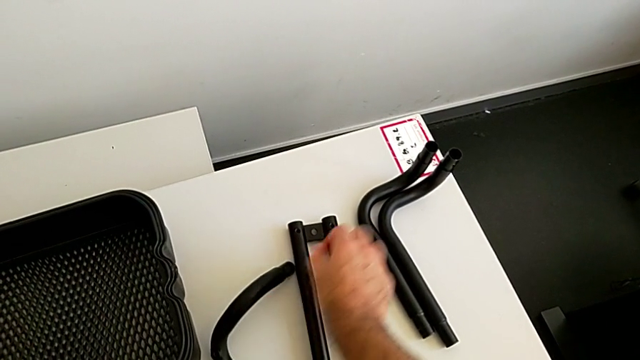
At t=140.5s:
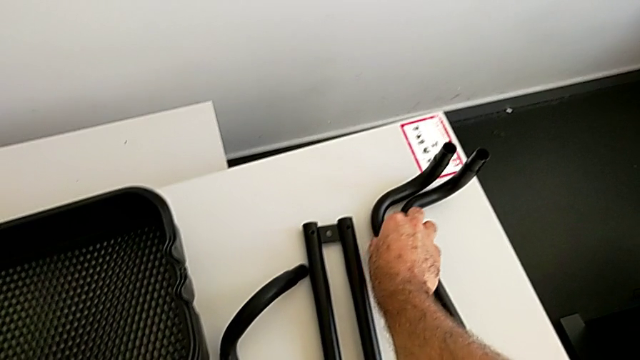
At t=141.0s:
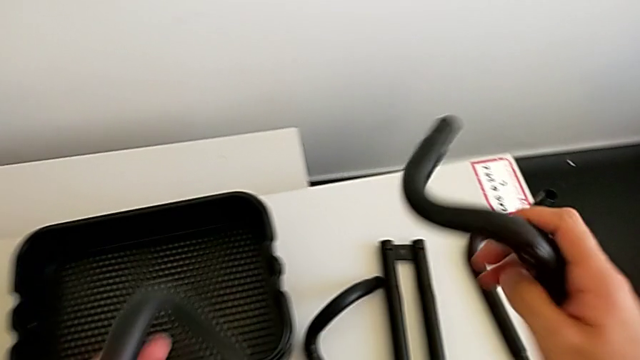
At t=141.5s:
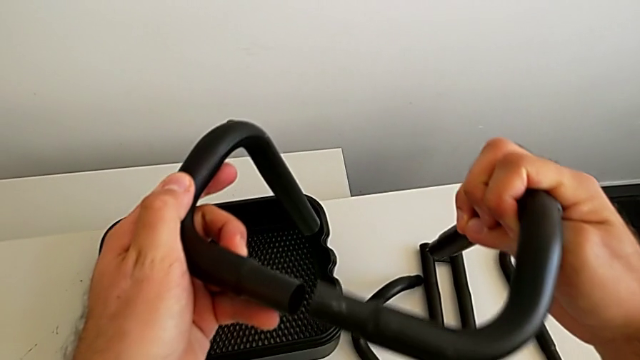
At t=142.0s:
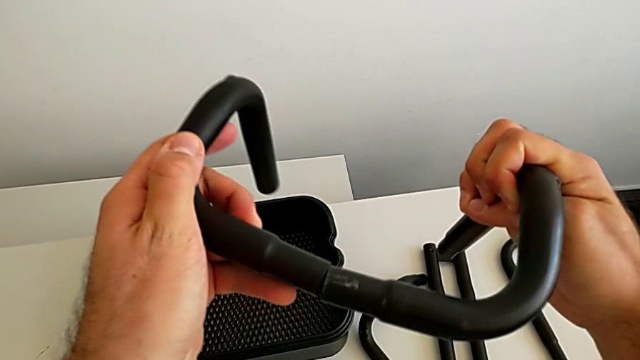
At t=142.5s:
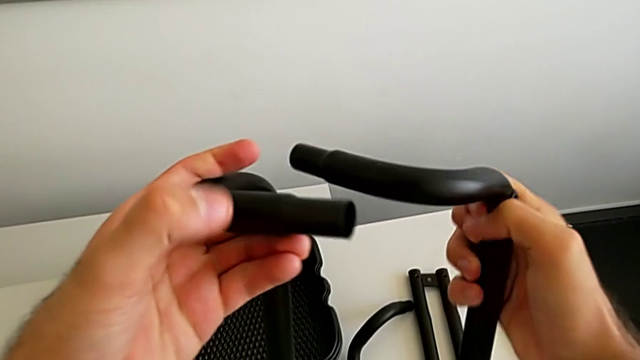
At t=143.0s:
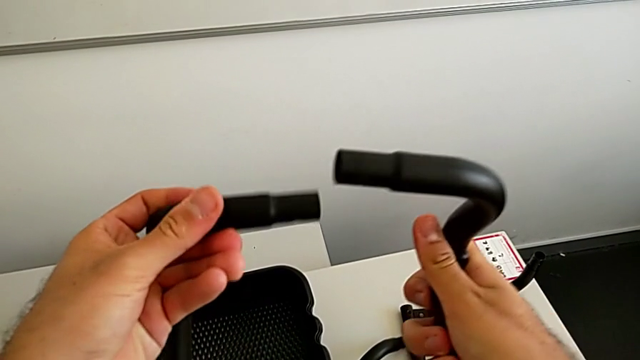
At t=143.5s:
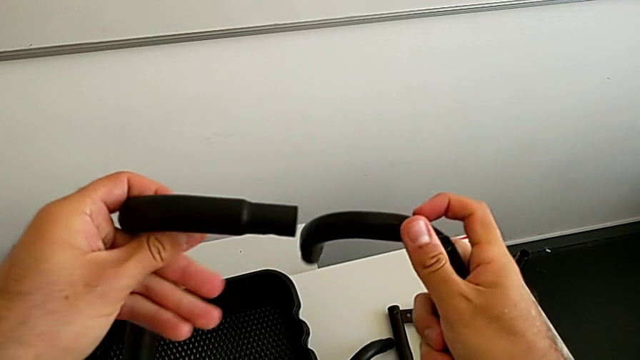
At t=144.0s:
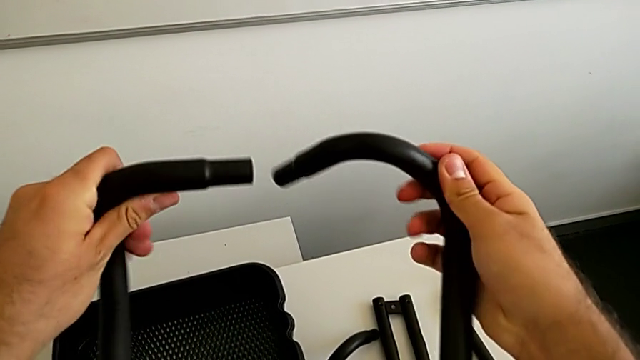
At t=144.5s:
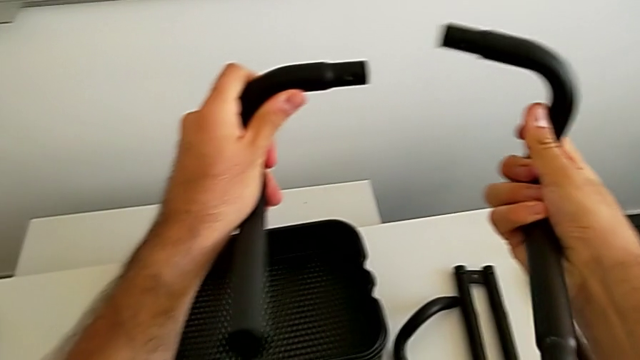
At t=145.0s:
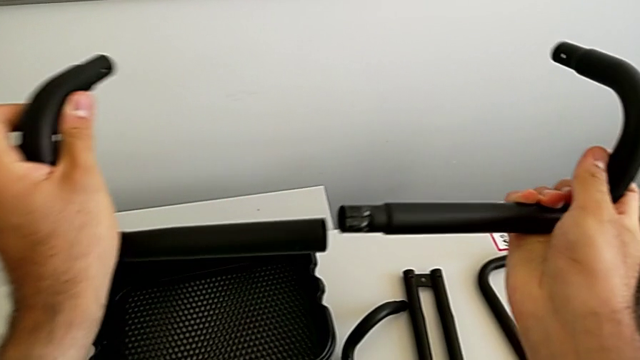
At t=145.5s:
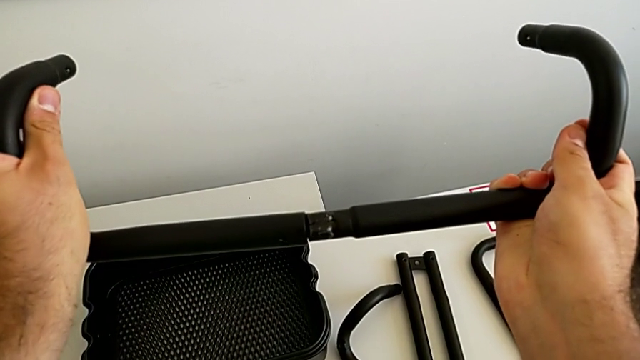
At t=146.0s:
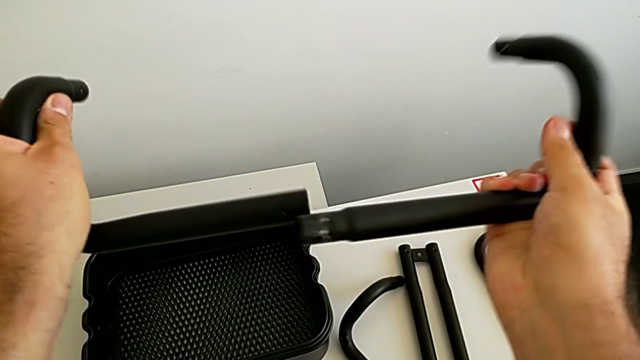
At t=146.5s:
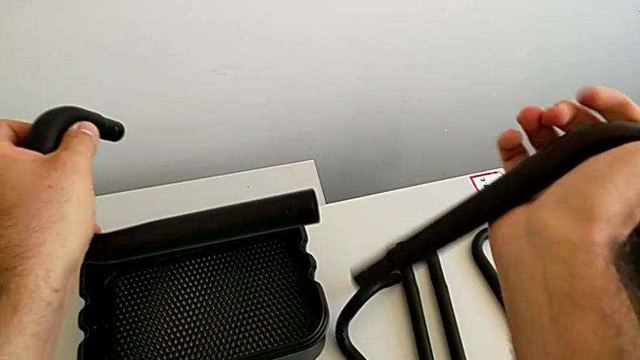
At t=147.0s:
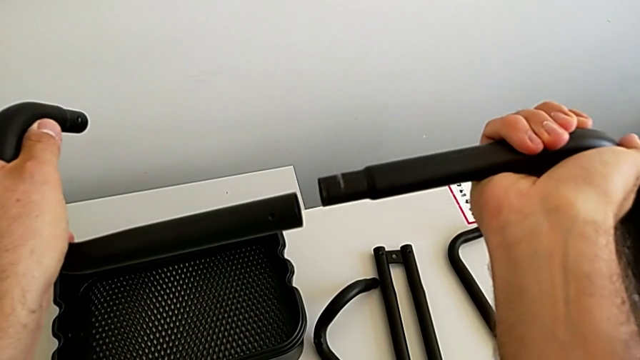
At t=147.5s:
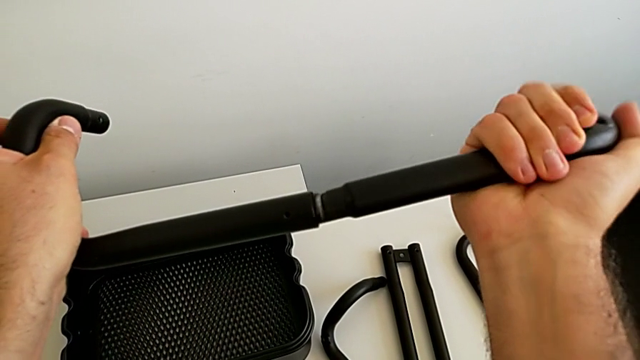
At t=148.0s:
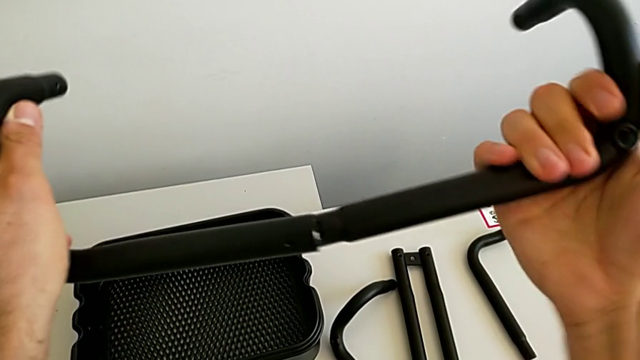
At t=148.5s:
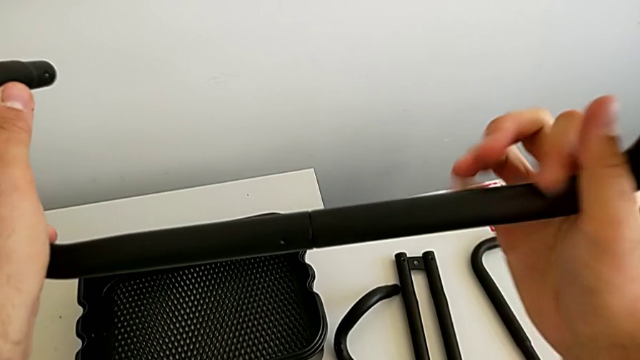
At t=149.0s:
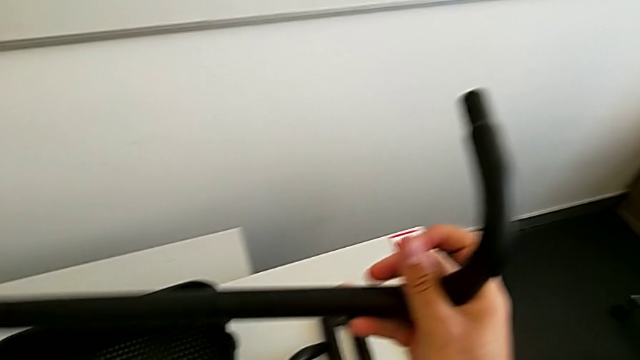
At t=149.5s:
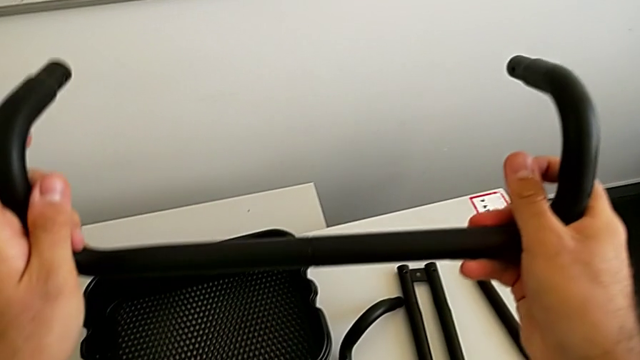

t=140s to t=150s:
The camera wearer is assembling the first base frame. They grab the right frame and wrongly assemble the half frame.

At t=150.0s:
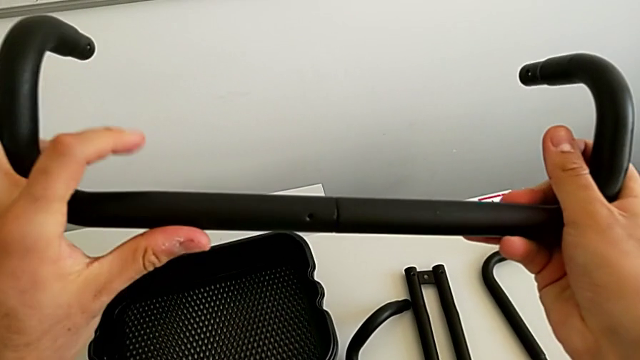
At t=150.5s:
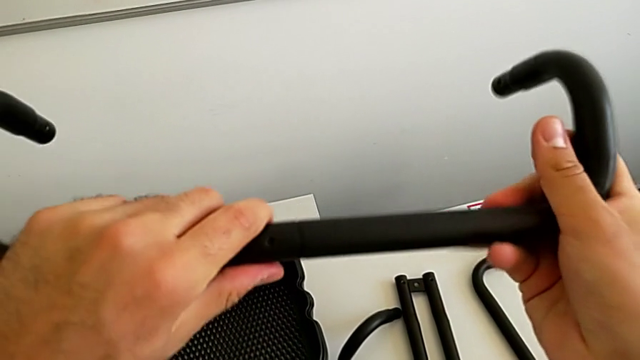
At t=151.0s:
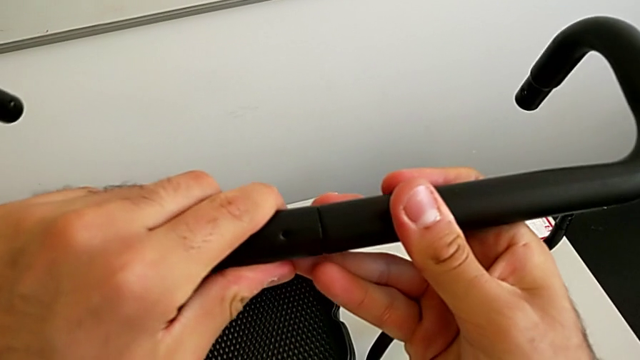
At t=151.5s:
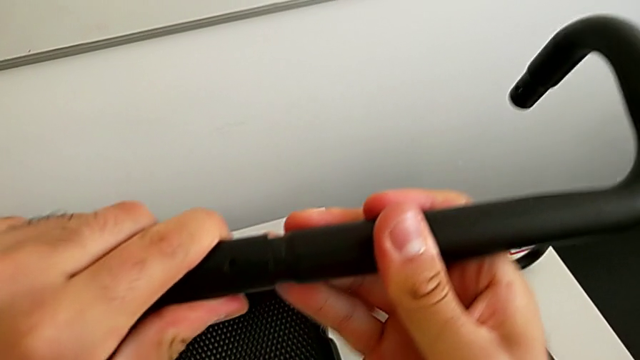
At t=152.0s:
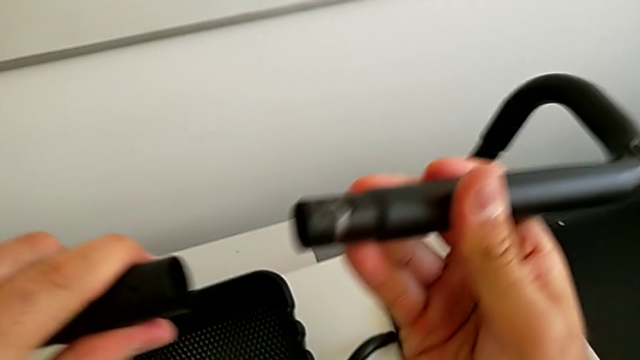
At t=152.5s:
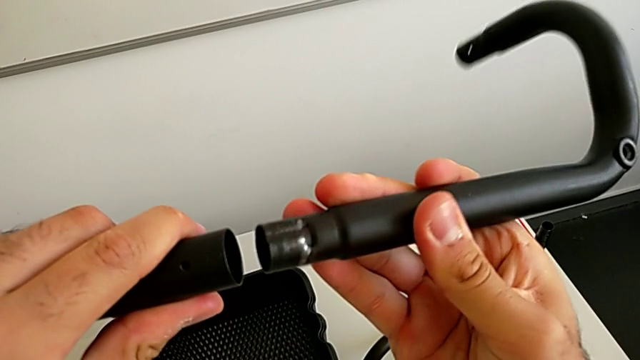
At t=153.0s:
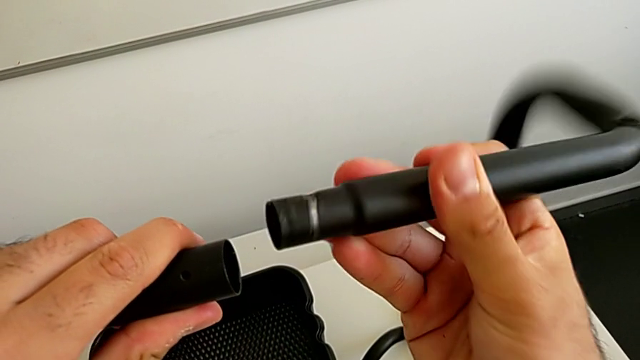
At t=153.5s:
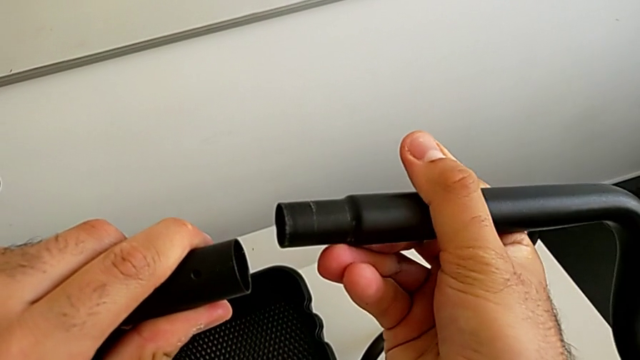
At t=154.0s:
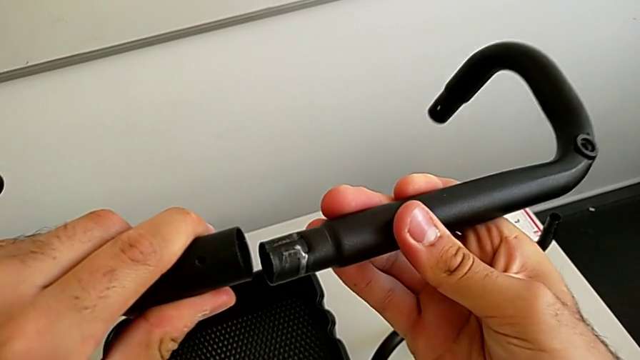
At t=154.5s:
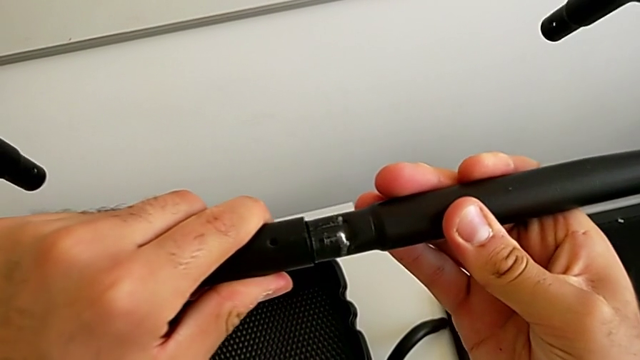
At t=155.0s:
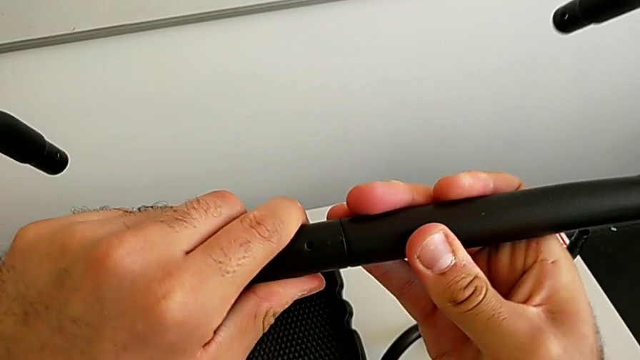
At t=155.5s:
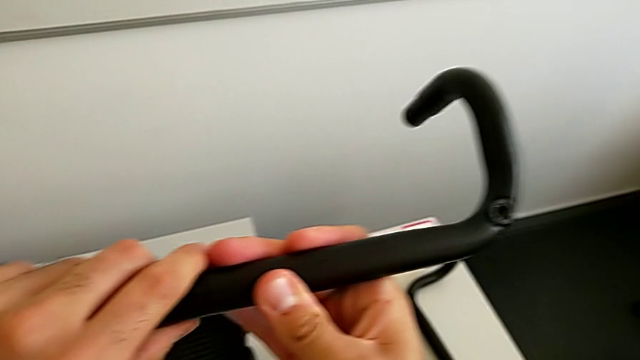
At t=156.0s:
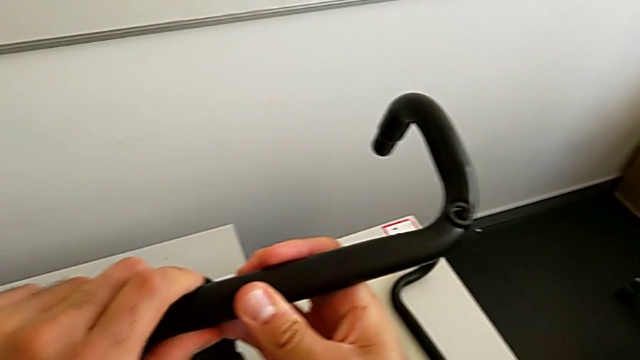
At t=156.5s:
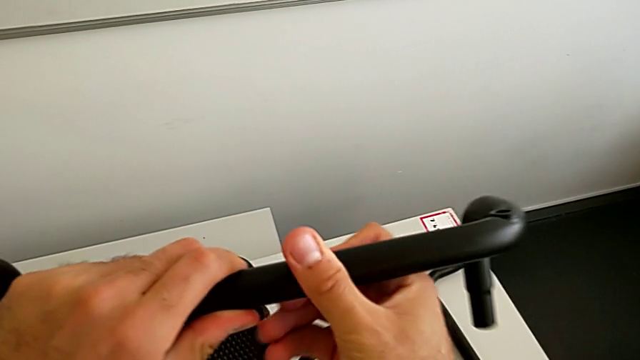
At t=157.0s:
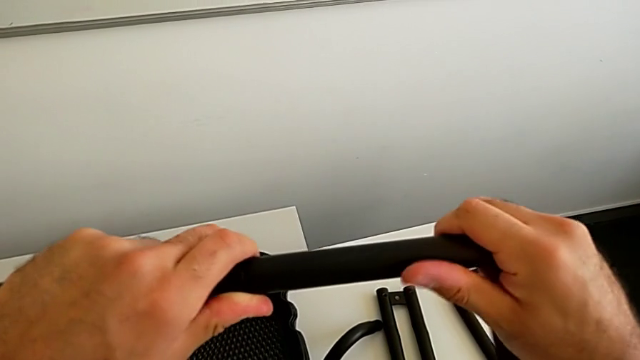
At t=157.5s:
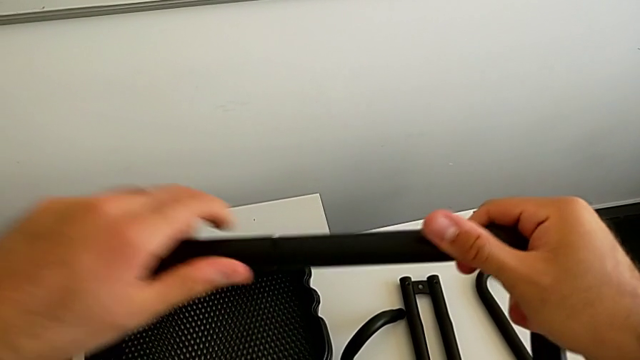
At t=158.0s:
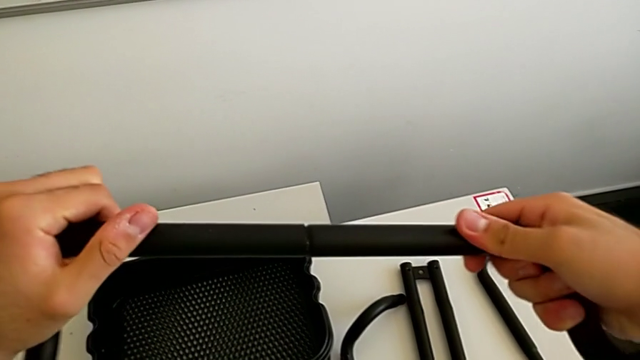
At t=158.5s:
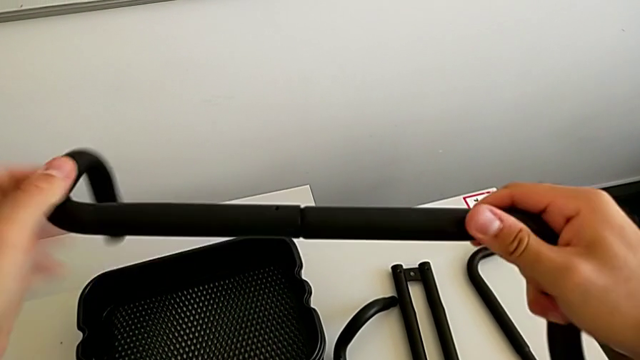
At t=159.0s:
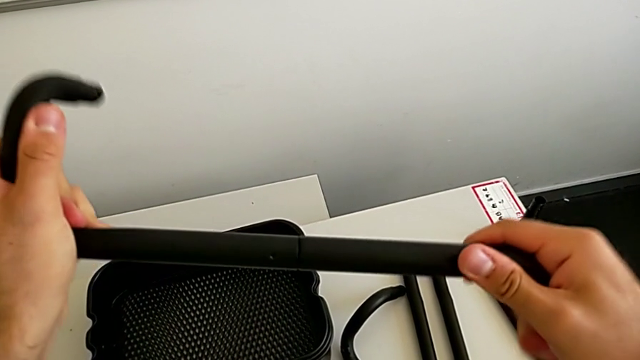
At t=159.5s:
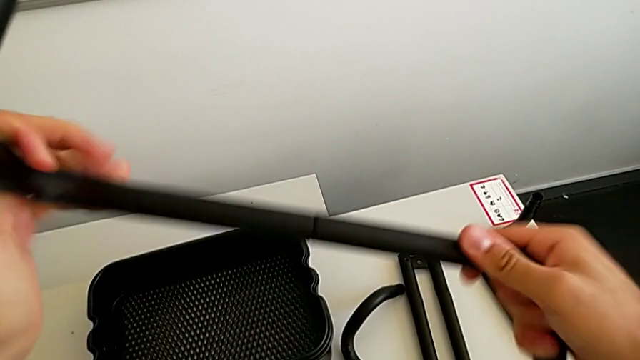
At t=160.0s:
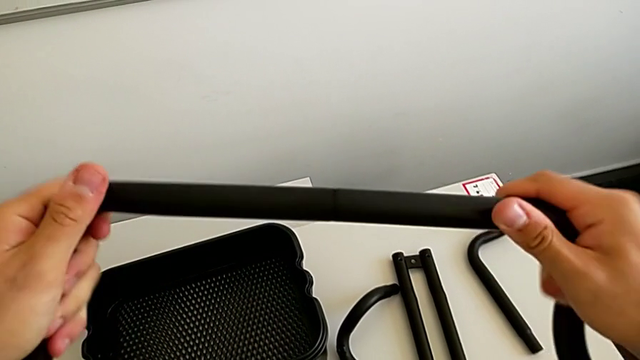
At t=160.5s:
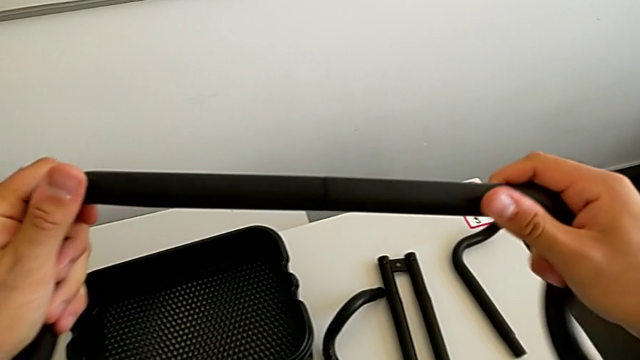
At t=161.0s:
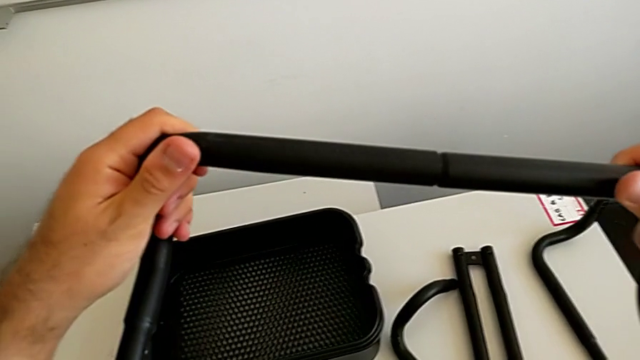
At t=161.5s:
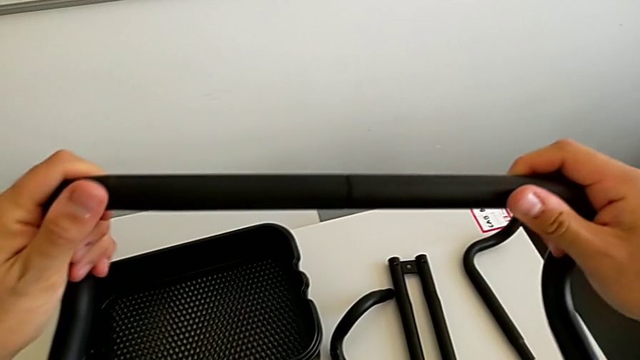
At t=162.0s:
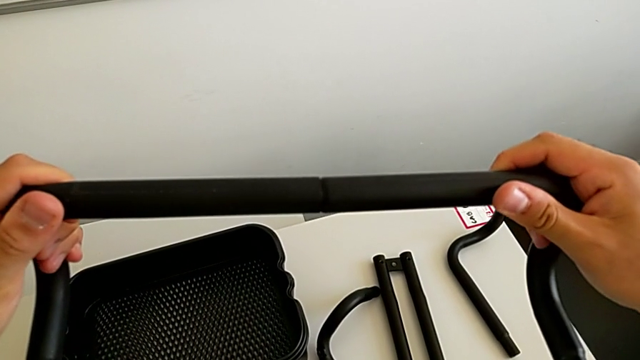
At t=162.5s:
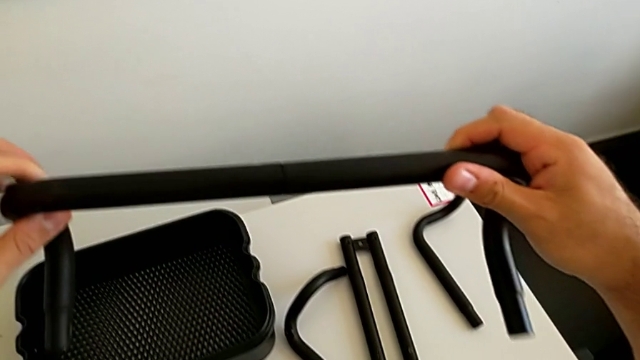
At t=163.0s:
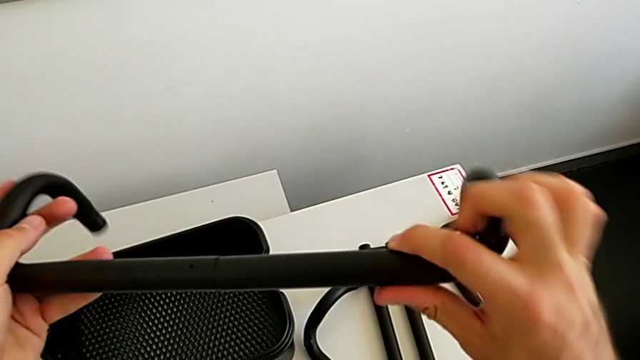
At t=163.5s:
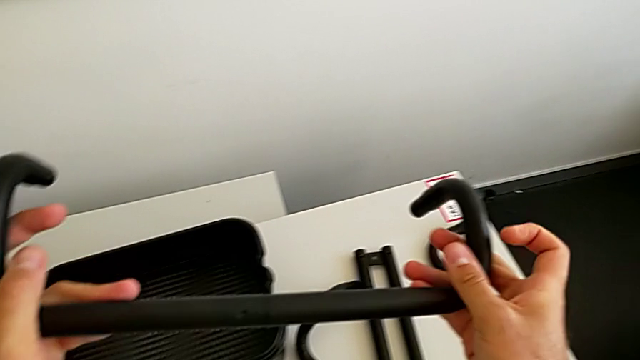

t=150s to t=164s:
The camera wearer is assembling the first base frame. They withdraw the black frame, assemble the two frame and begin to screw the two frame.
